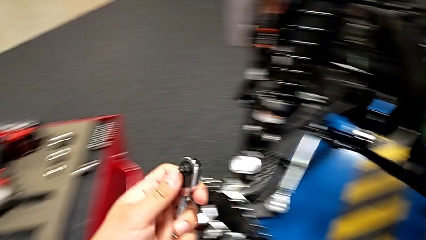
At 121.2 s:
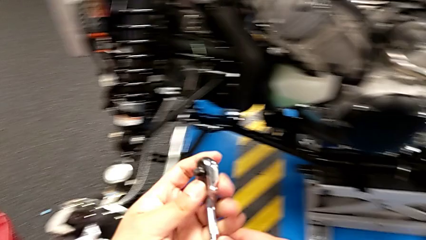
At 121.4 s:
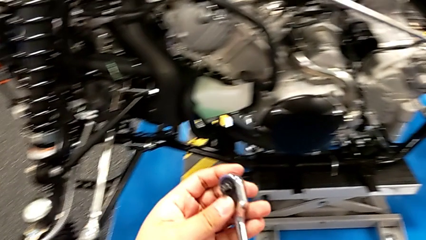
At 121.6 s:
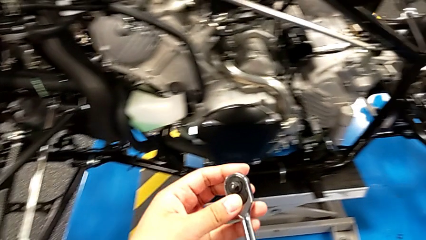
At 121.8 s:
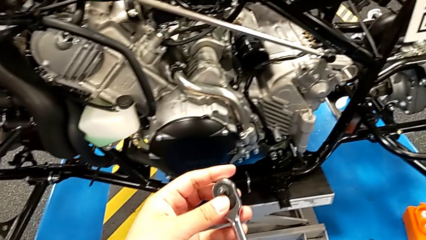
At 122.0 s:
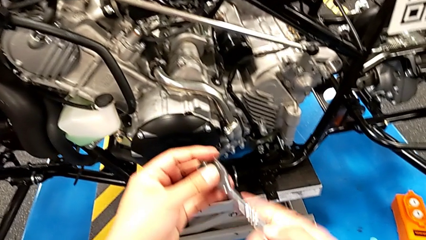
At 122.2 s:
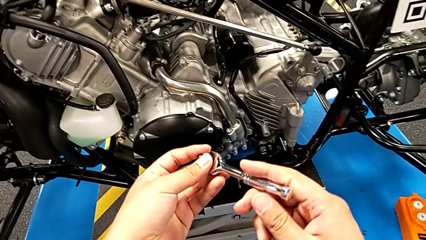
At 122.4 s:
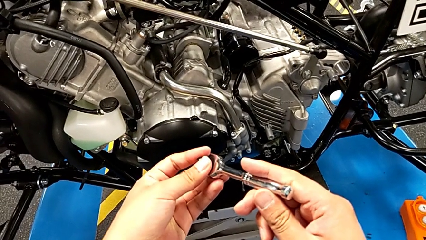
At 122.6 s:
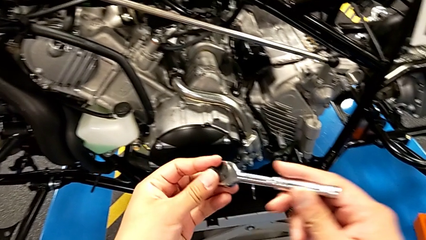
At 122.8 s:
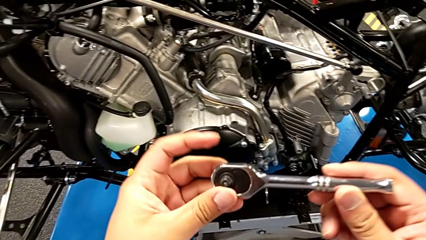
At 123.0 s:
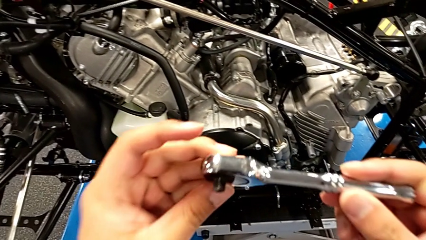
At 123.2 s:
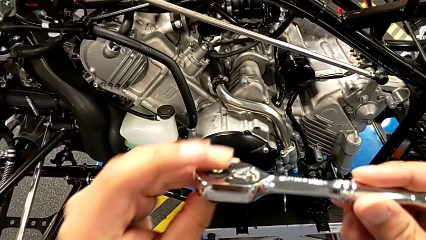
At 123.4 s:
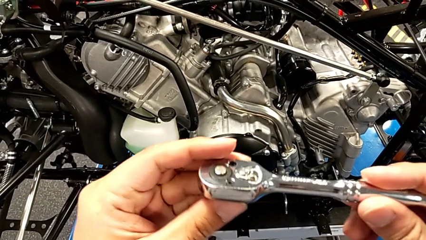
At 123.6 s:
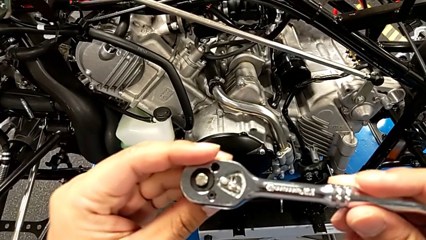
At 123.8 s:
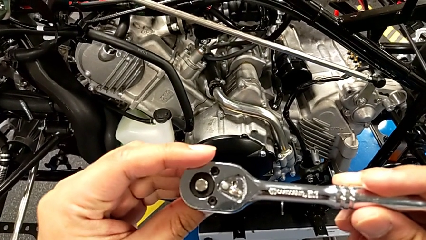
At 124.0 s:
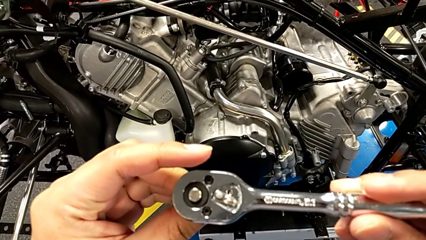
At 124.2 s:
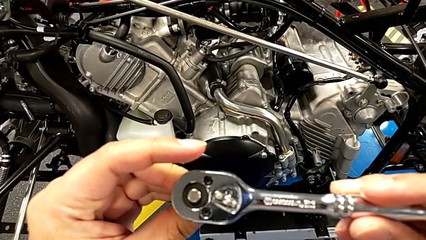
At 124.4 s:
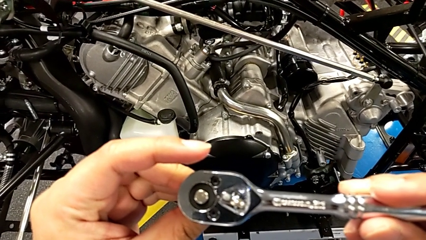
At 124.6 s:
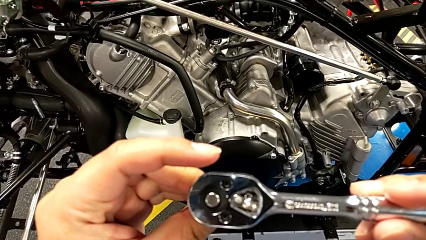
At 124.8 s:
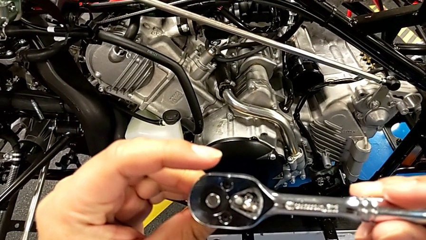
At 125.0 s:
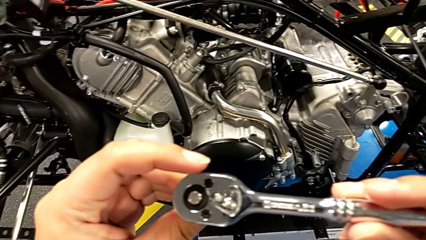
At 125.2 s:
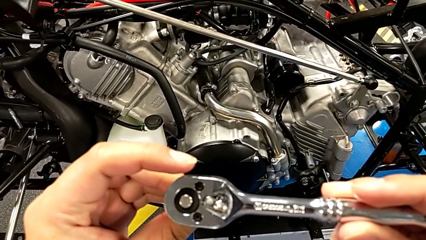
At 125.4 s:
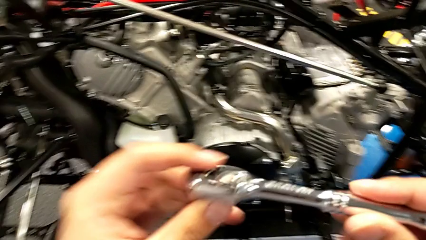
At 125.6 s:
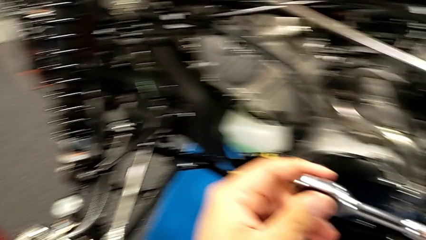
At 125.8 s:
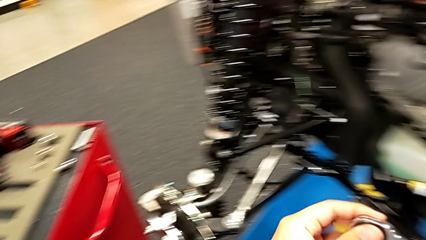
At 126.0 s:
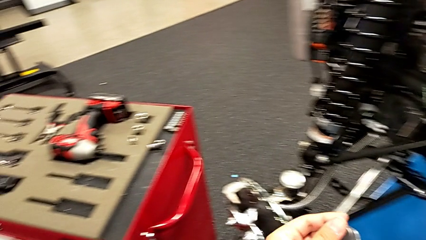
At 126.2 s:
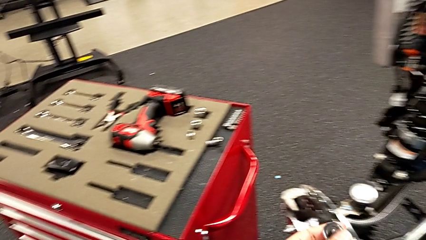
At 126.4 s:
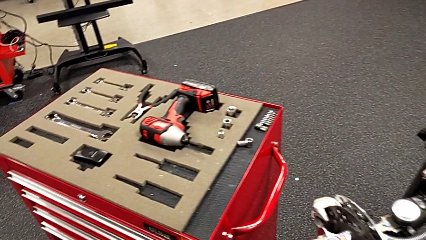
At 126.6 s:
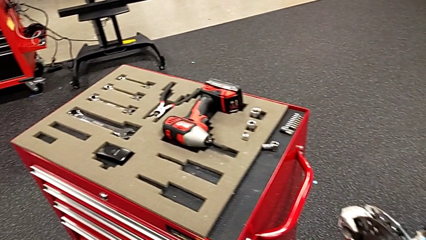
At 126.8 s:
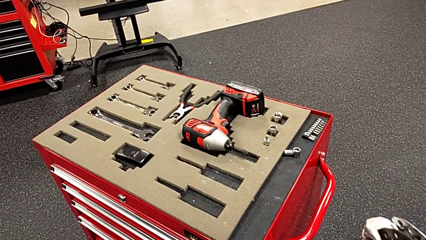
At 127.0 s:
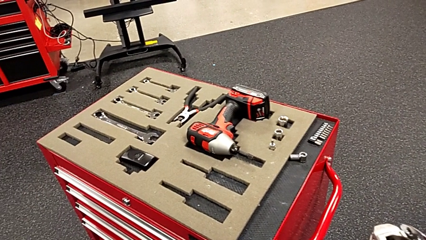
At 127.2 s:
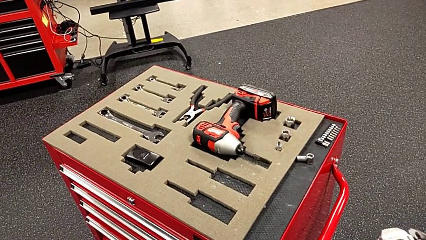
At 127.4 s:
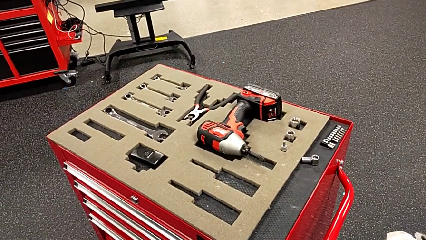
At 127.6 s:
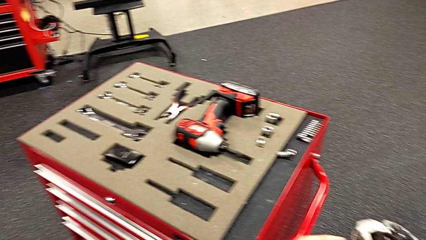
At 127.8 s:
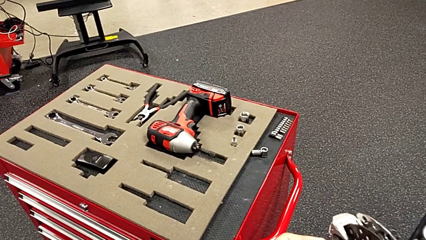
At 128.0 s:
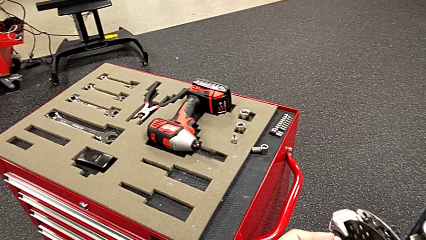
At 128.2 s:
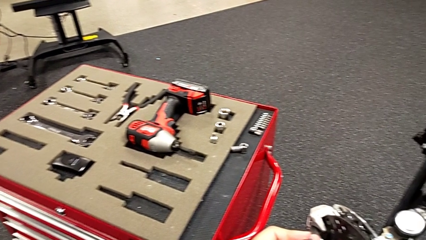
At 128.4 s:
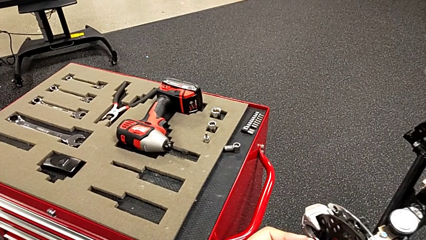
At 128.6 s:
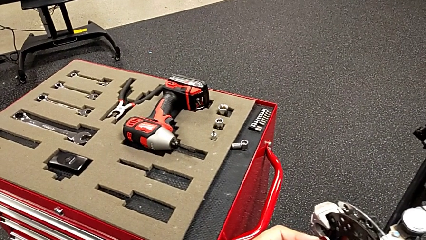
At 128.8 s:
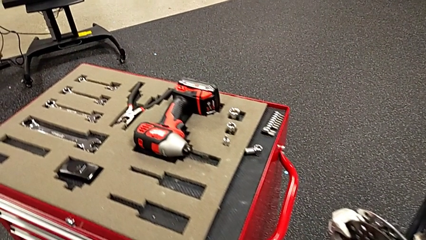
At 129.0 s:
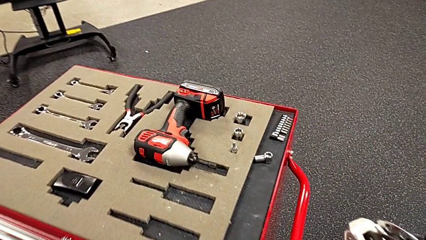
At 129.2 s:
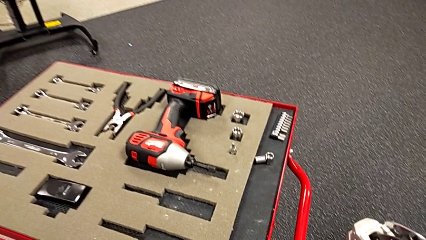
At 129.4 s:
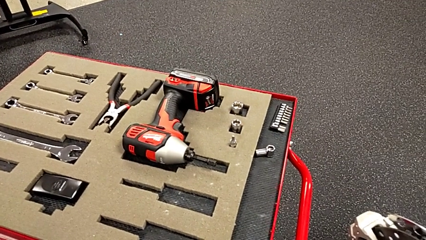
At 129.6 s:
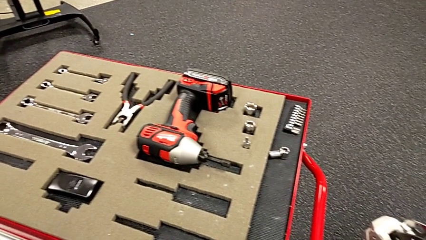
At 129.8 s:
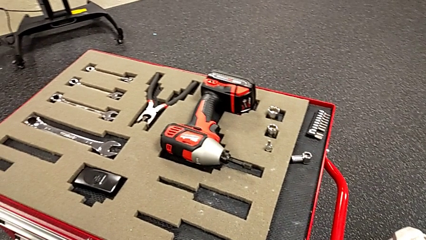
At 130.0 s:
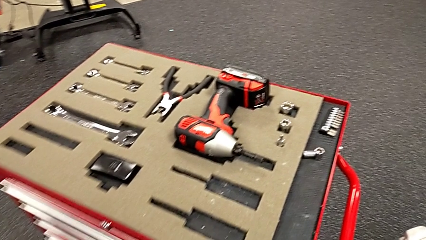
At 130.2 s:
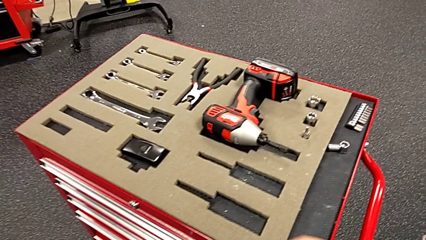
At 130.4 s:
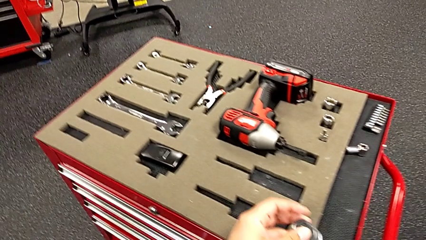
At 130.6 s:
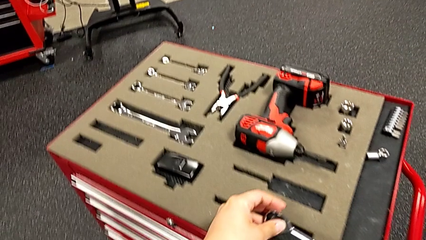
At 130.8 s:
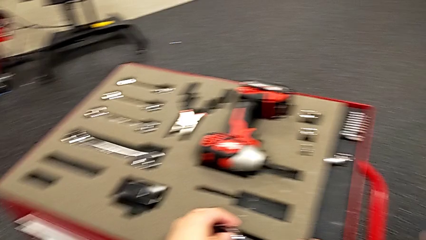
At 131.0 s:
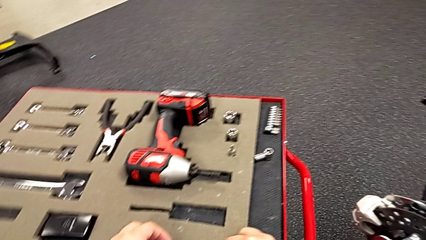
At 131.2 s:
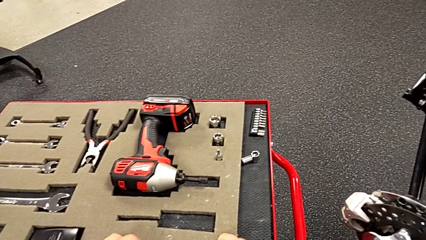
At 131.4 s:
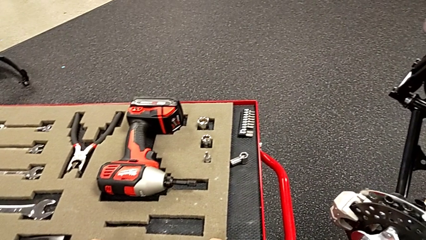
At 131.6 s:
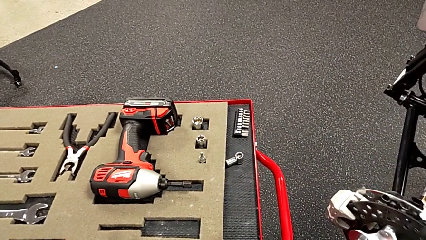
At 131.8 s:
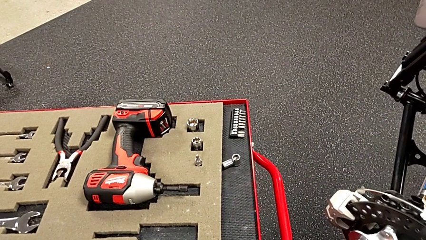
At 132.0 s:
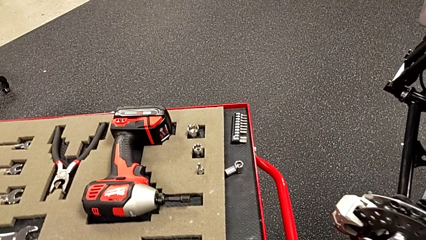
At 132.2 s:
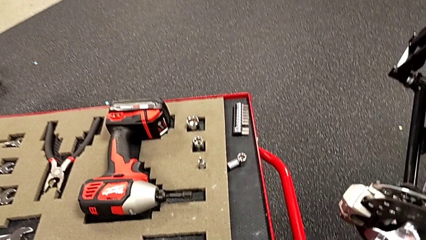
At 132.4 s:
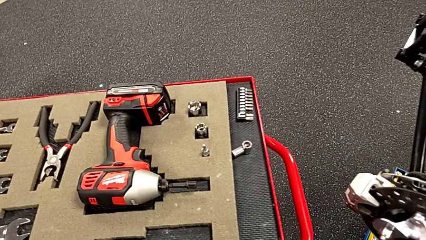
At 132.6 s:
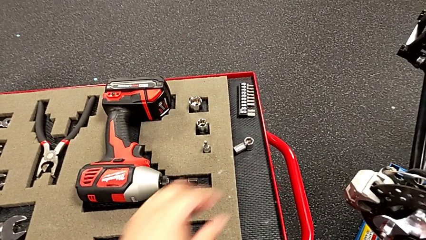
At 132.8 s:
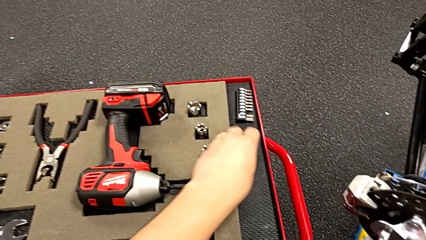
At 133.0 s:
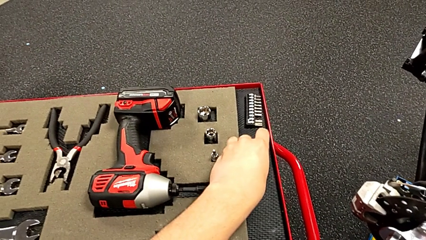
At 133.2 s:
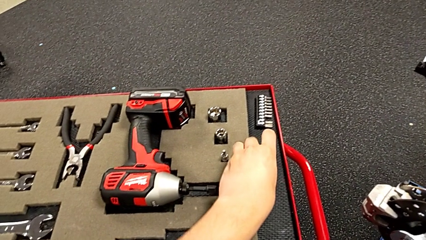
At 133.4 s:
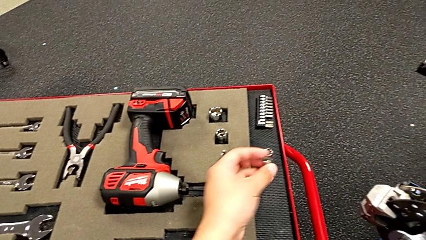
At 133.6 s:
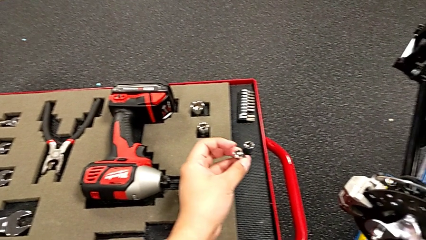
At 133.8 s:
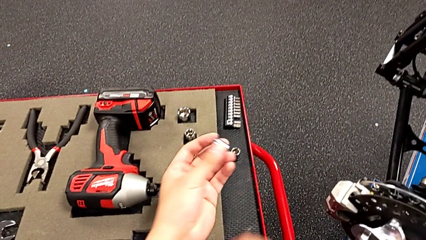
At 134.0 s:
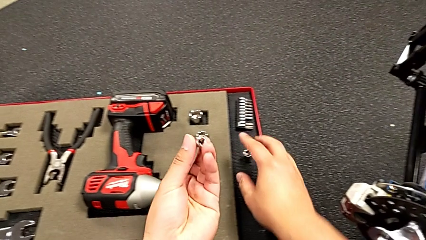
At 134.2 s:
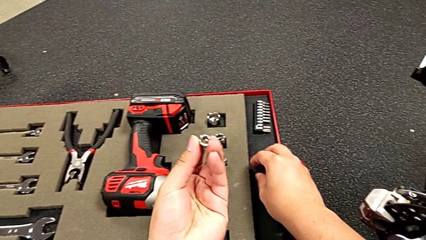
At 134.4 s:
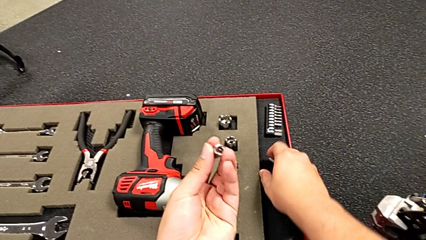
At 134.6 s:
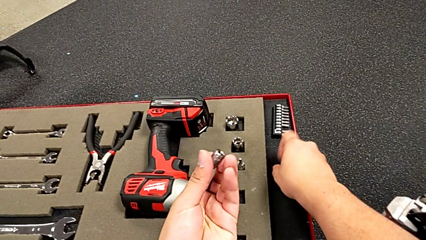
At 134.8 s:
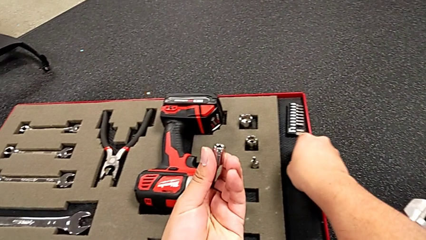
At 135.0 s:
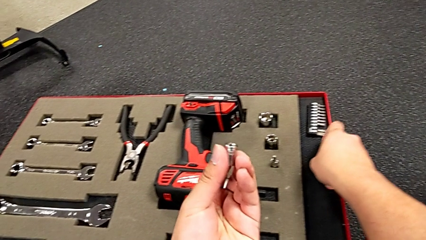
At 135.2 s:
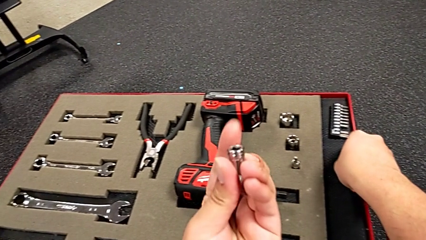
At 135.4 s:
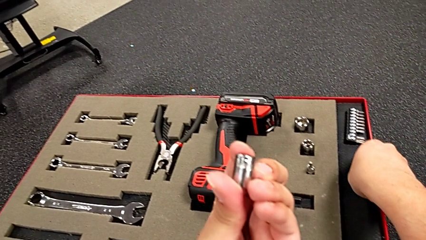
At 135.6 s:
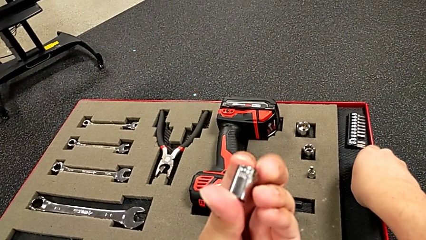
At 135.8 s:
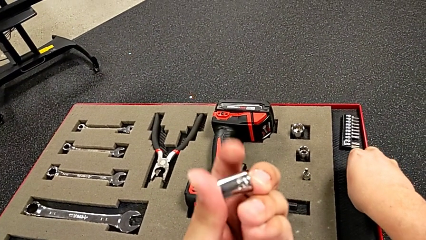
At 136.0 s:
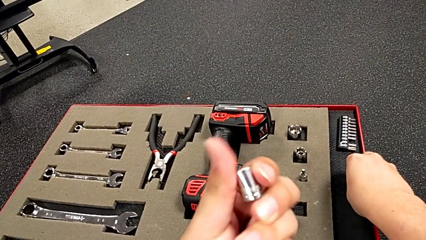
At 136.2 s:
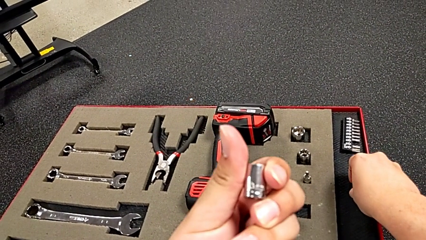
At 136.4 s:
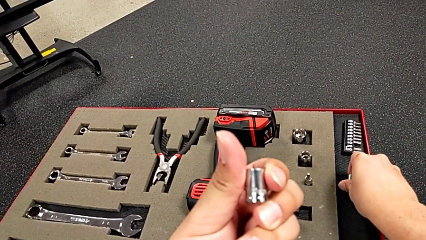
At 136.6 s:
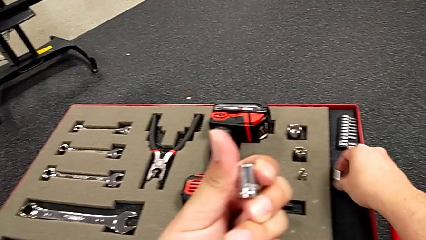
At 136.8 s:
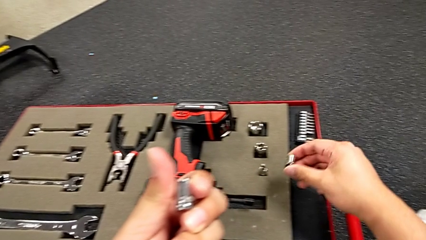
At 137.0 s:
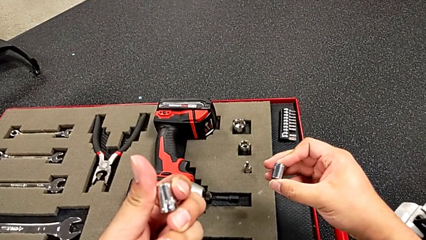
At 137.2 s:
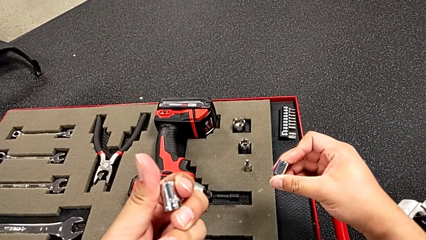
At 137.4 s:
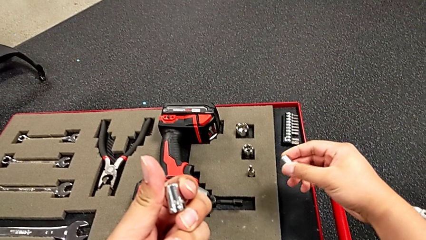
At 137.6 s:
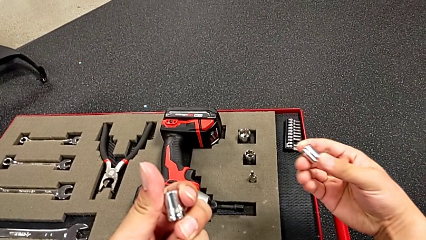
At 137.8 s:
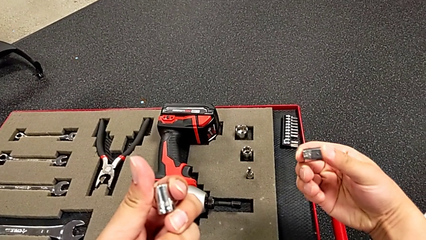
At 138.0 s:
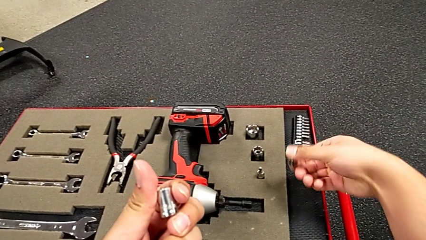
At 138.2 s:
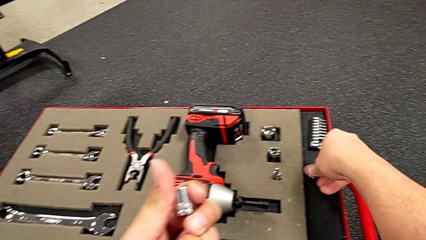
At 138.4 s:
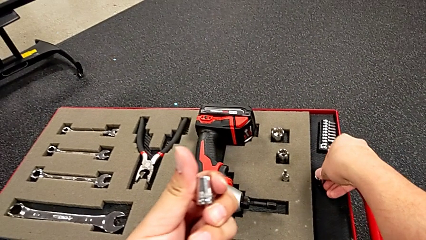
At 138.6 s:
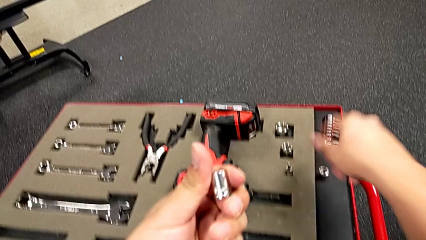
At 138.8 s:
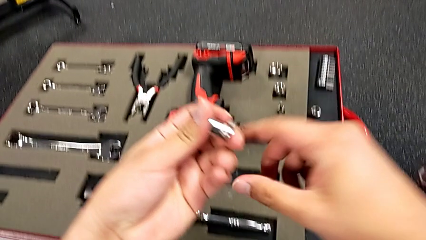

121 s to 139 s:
The camera wearer is assembling the shift_arm. They lift the ratchet and wrongly inspect it. They grab the ratchet head with the left hand and lift the first ratchet head with the left hand. They wrongly grab and lift the wrong ratchet head, and they place it, all with the right hand.
